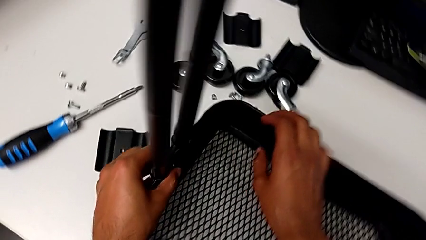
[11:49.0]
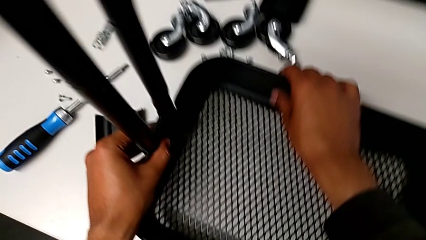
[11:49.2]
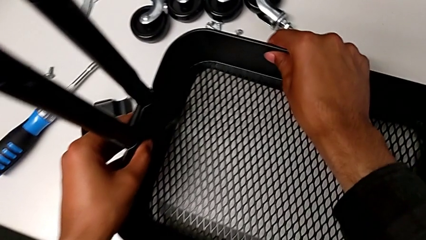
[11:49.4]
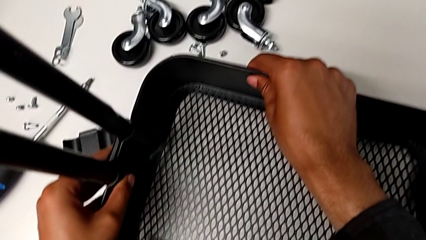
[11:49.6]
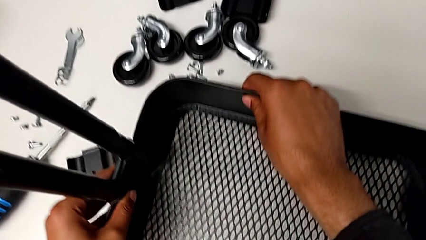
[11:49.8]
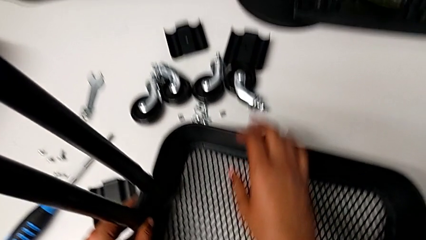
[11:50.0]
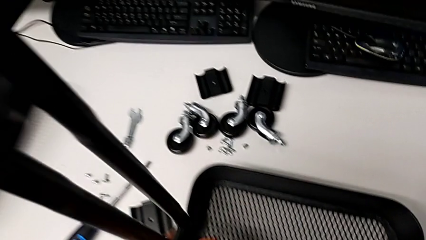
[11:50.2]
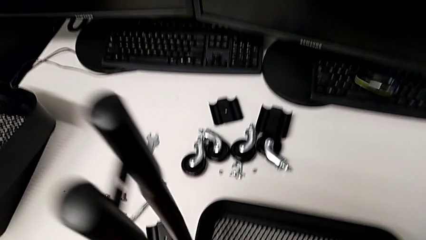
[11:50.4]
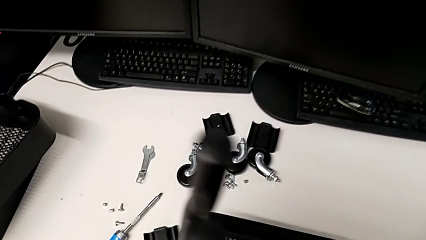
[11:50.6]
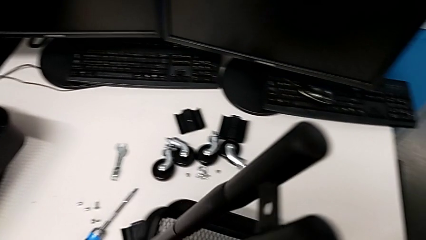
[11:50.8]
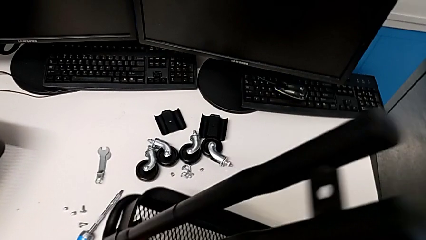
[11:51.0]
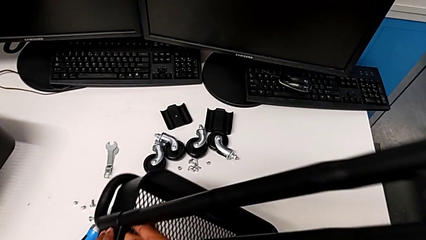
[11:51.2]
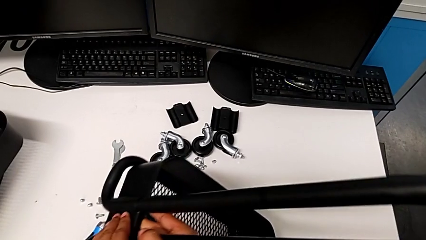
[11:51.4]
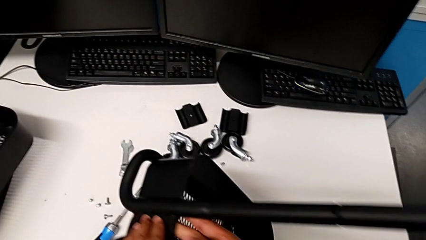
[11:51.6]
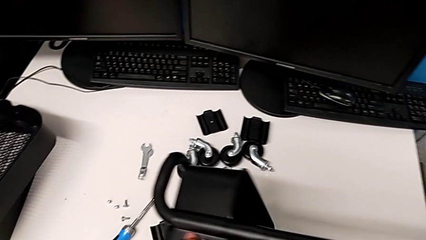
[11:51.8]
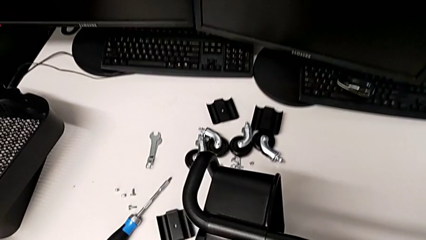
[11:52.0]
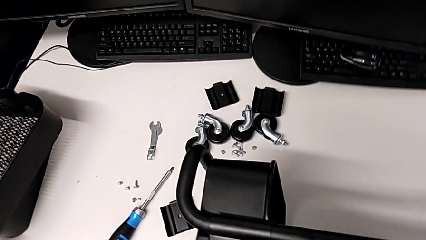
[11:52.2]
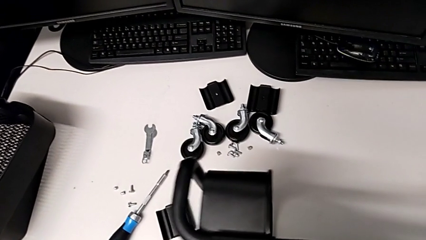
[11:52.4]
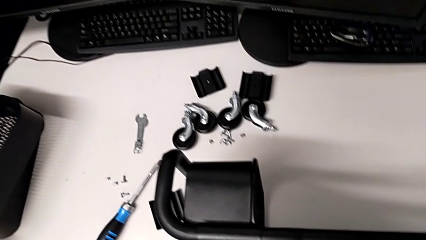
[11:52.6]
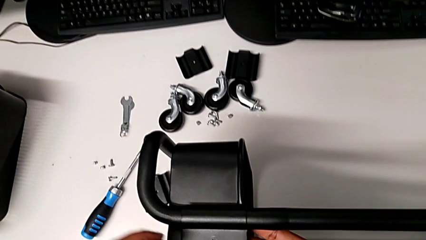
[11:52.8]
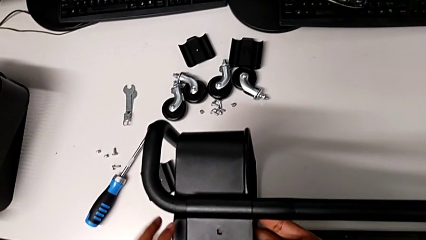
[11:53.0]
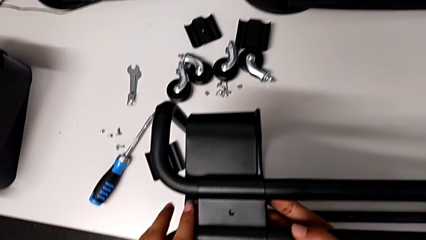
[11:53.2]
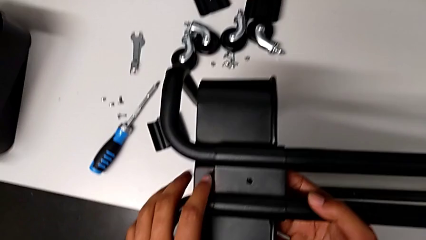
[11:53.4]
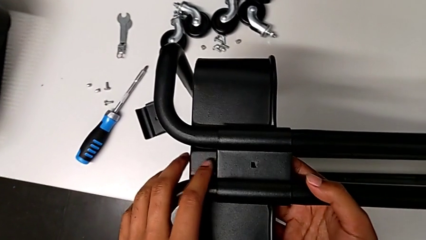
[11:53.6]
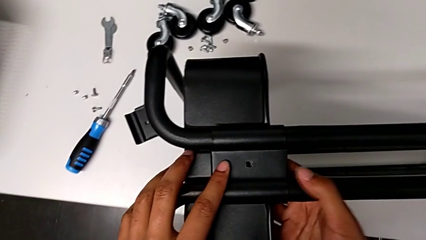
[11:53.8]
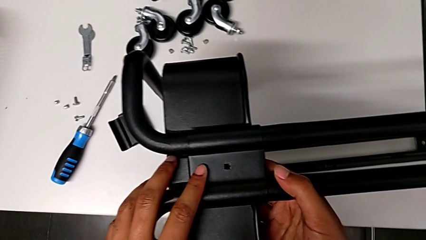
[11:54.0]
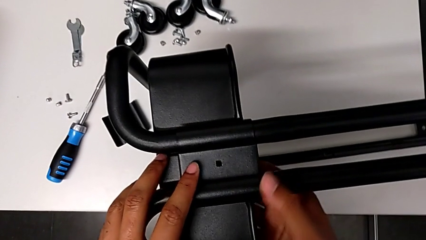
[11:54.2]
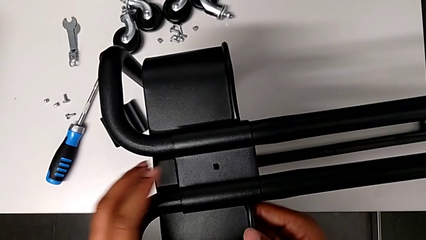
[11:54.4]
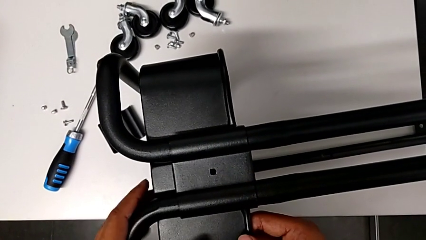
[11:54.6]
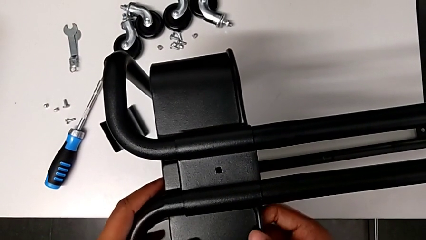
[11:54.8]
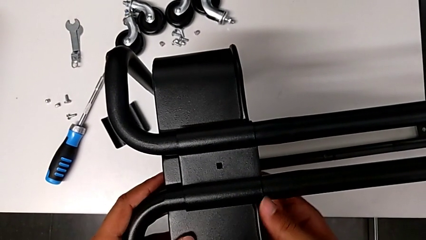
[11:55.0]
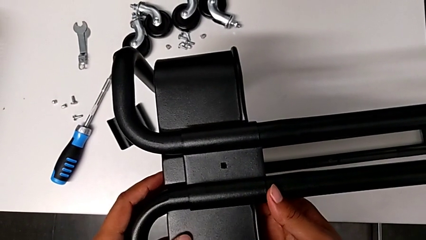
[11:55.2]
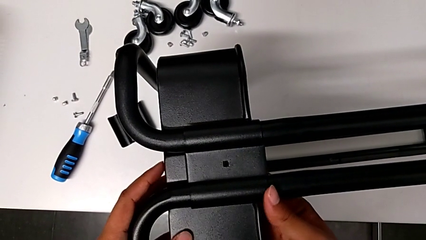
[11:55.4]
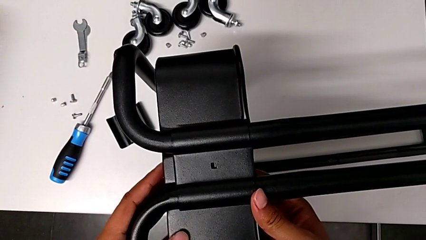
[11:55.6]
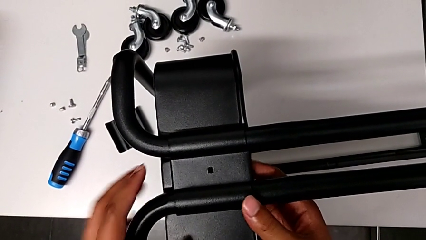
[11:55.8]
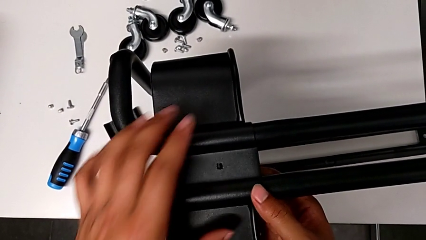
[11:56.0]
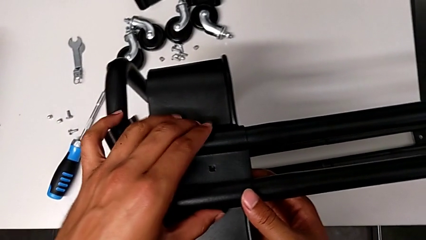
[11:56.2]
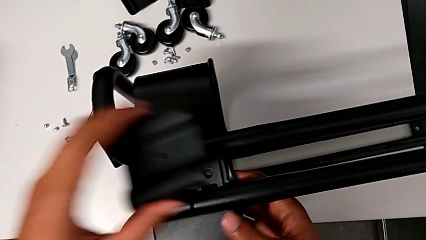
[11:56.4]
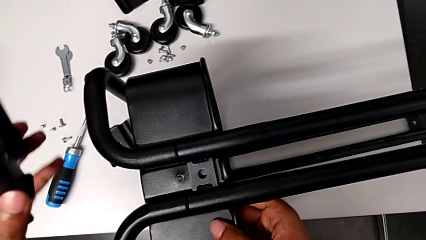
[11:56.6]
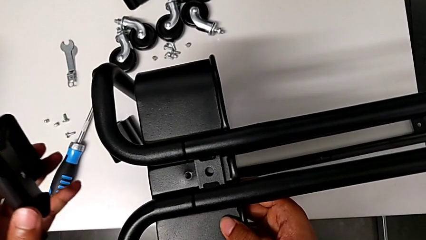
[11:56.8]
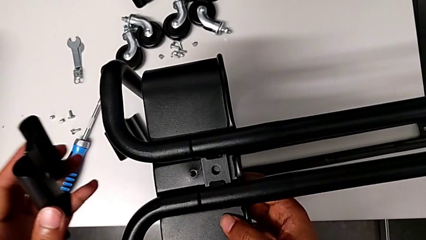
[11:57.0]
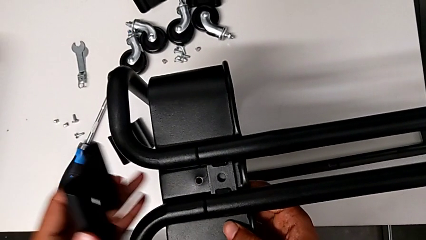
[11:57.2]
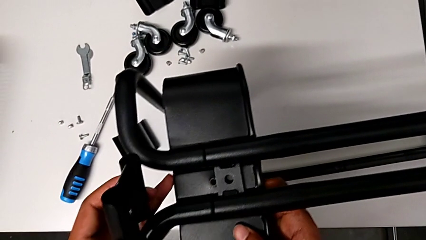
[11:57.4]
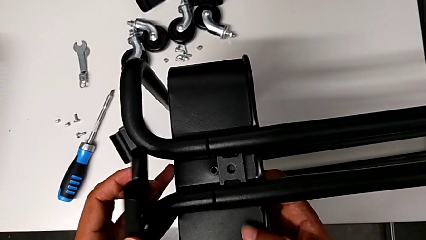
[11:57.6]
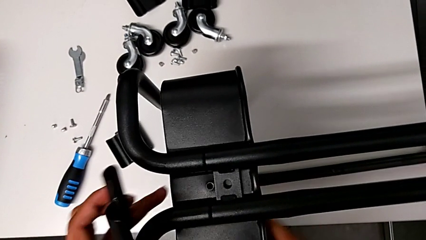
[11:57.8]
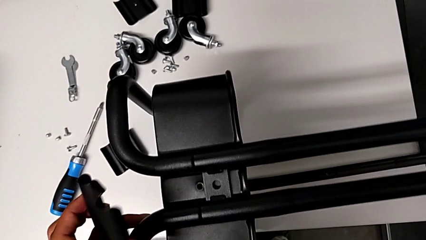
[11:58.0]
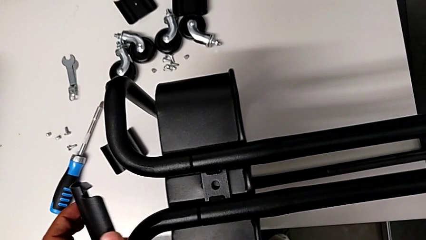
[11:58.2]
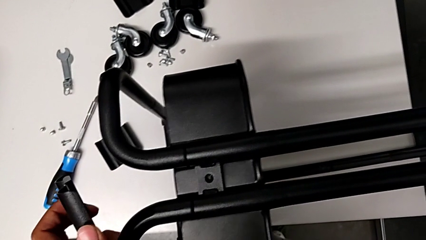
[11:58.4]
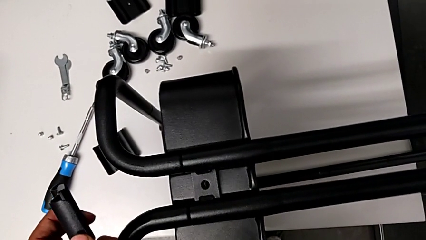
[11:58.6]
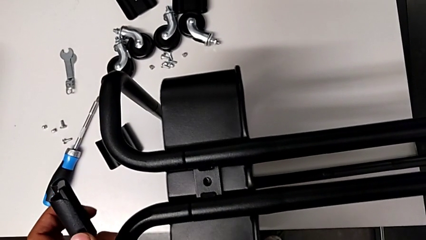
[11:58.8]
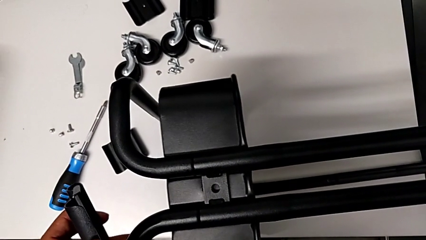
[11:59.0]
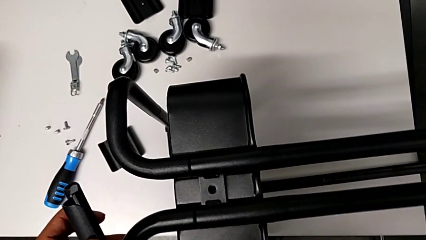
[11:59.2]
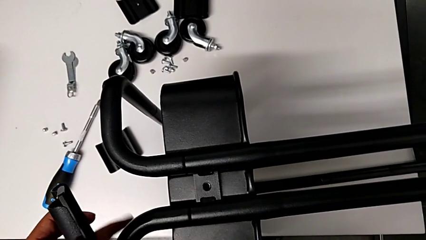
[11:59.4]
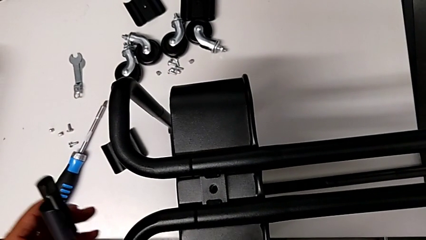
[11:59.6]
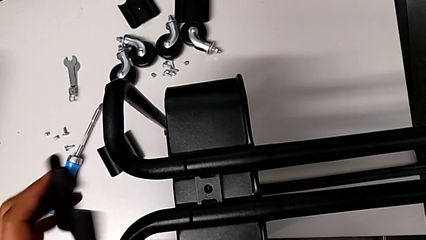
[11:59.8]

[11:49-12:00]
The camera wearer is inspecting the correct position of the tray. They rotate the utility cart.

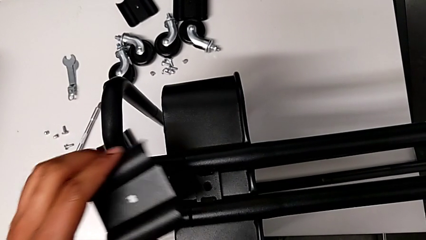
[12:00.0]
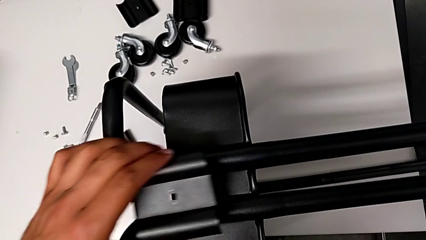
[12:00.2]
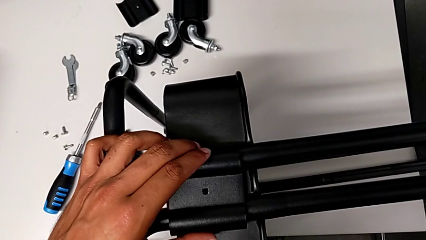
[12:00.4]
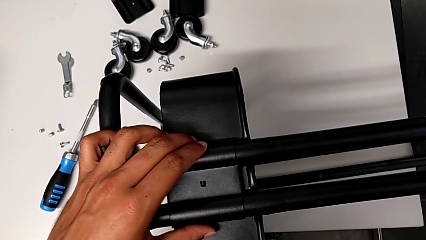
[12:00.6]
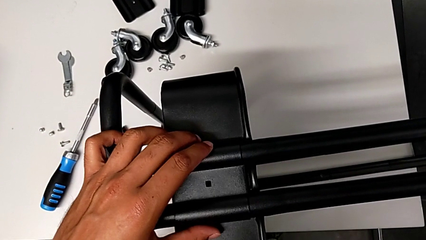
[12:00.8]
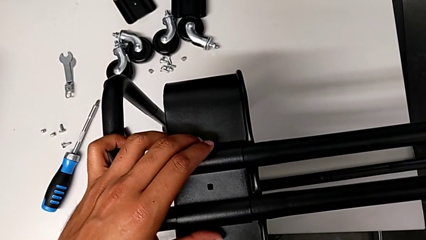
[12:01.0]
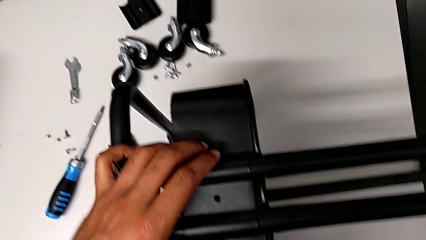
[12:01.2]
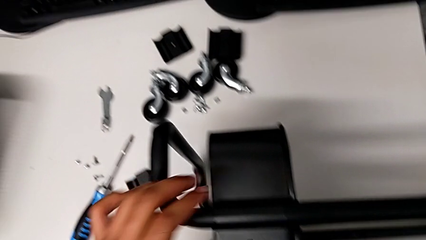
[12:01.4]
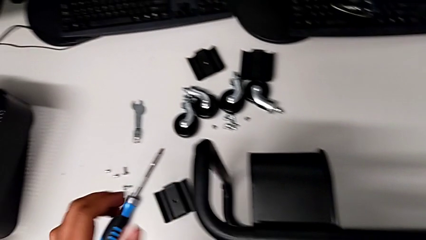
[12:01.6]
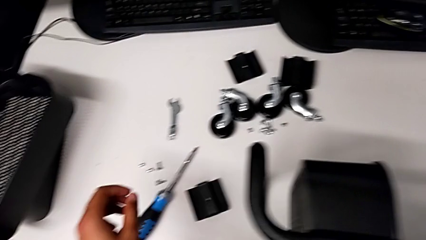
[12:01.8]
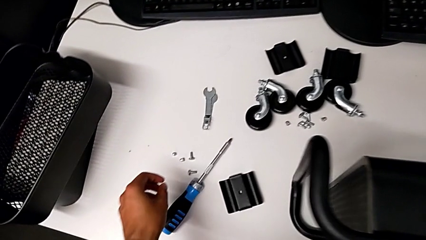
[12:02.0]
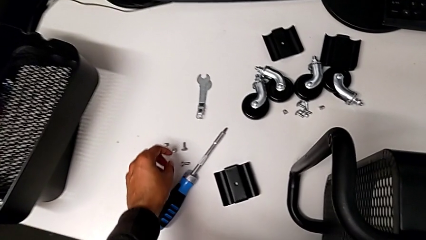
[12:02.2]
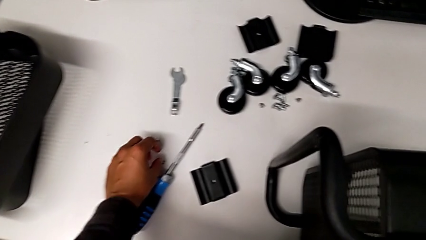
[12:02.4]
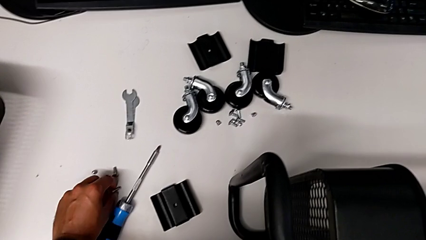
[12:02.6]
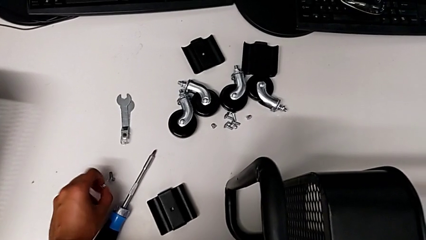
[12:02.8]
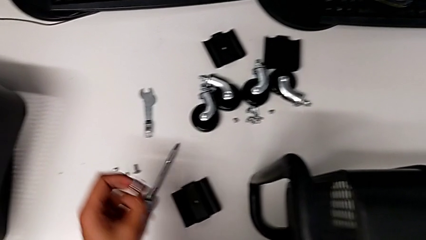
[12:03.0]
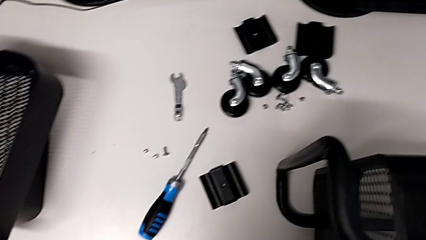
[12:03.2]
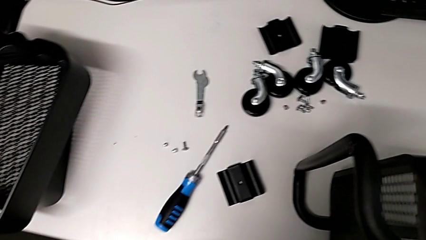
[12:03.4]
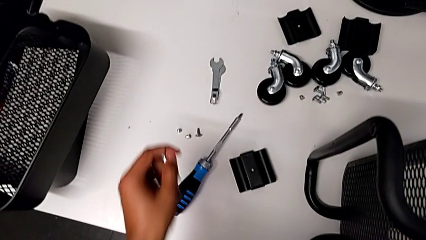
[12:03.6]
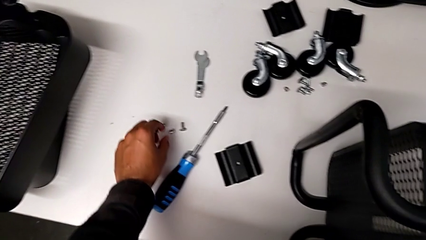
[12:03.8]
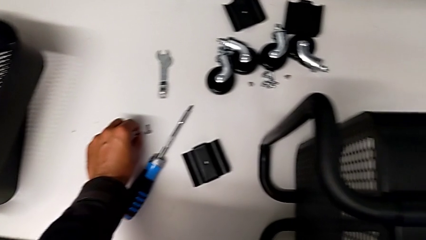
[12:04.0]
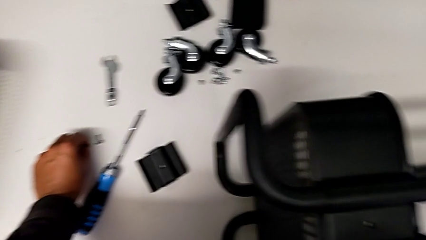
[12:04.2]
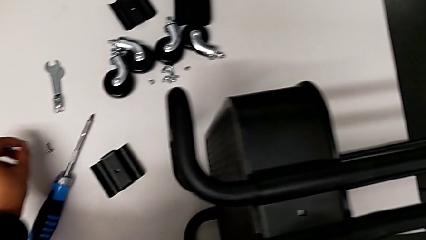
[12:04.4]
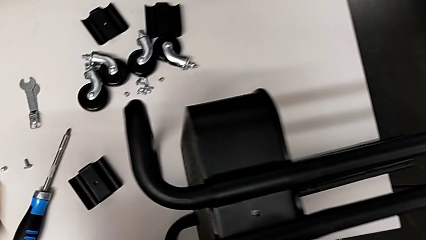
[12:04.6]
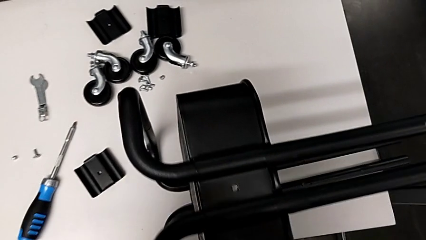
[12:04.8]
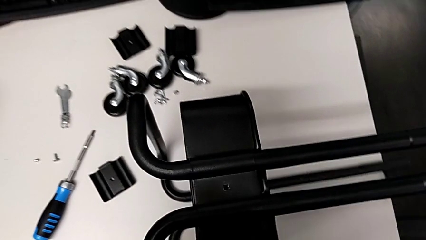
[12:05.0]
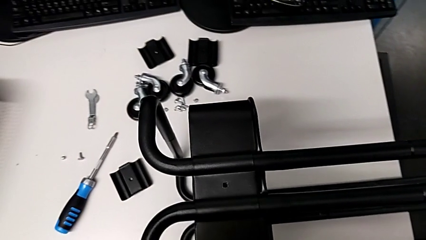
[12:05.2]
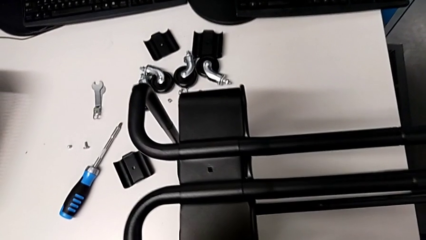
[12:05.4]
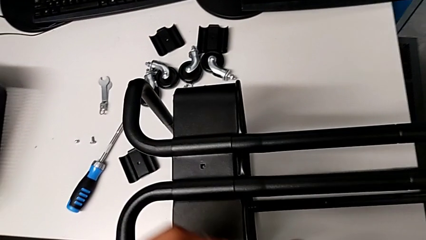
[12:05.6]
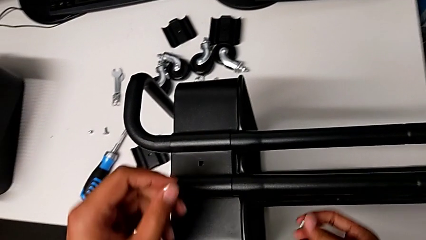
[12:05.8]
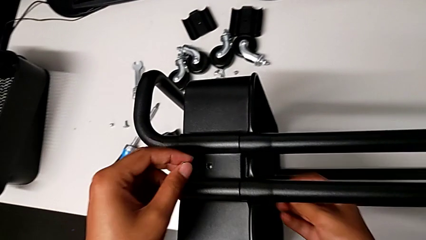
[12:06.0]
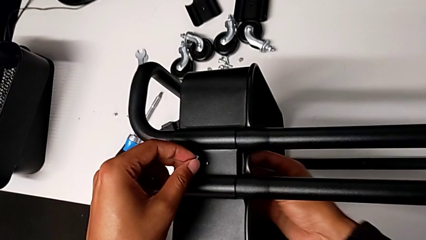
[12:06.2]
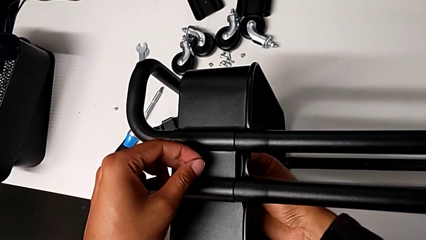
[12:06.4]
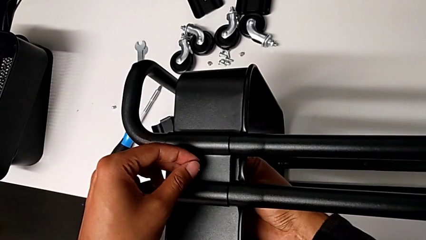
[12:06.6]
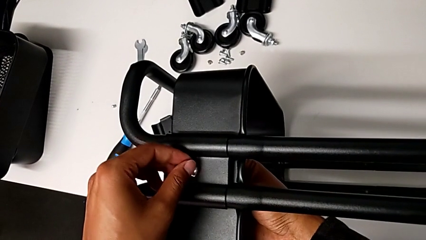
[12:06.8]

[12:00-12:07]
The camera wearer is screwing the tray. They grab the screw.
